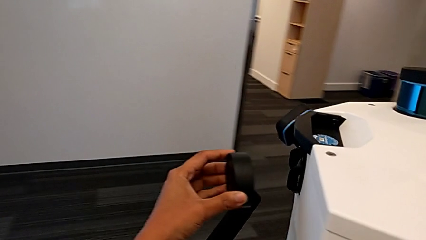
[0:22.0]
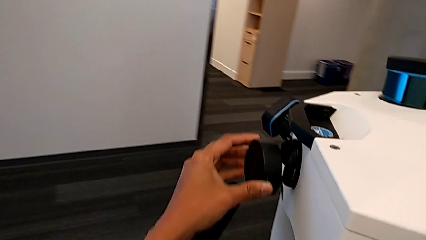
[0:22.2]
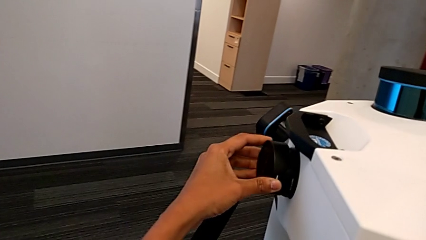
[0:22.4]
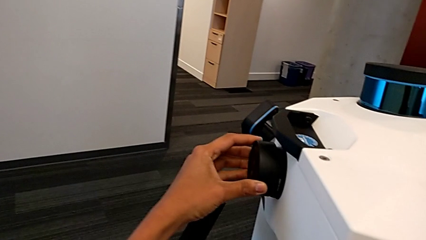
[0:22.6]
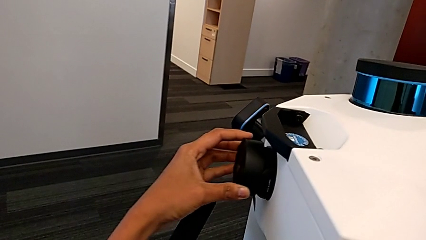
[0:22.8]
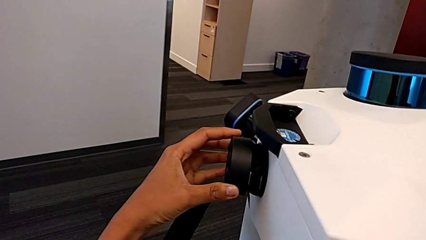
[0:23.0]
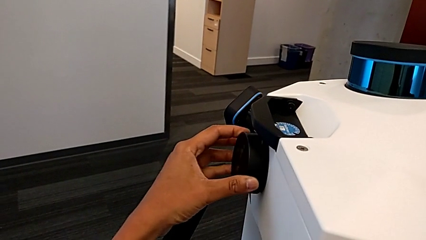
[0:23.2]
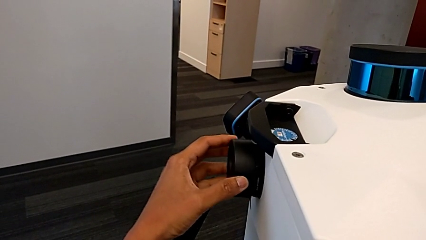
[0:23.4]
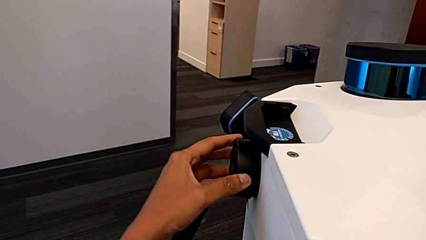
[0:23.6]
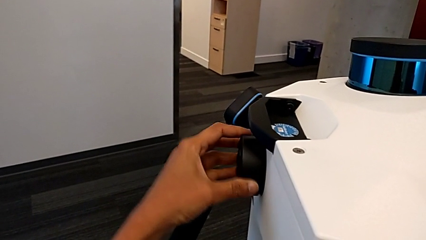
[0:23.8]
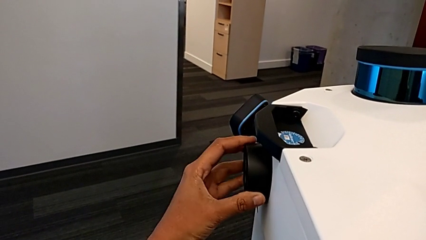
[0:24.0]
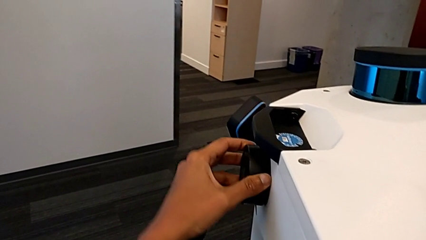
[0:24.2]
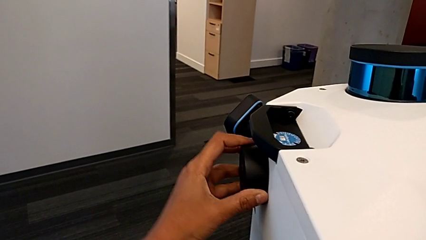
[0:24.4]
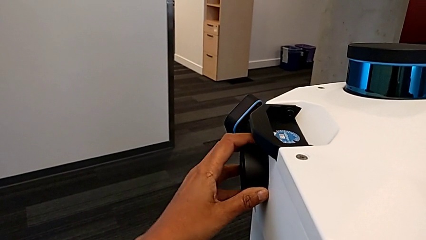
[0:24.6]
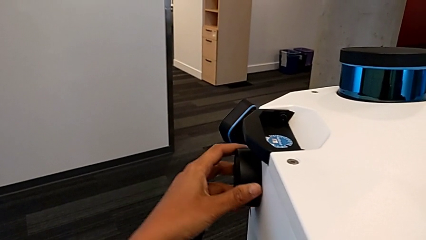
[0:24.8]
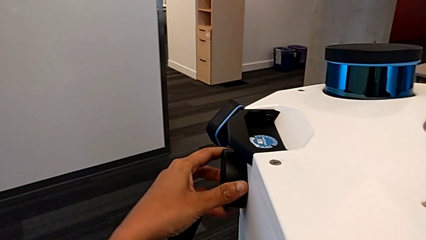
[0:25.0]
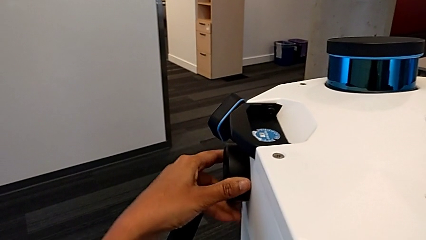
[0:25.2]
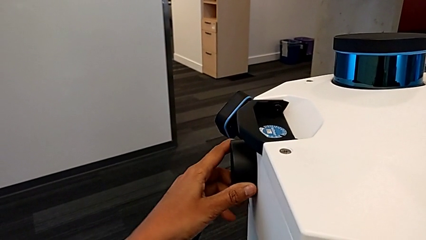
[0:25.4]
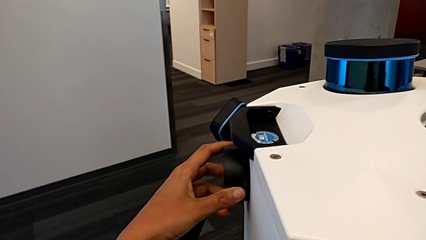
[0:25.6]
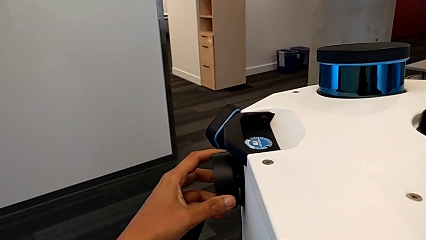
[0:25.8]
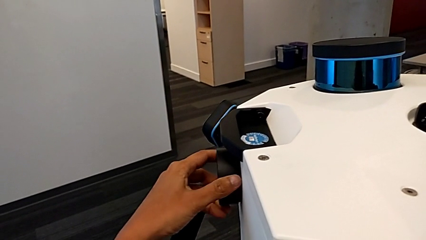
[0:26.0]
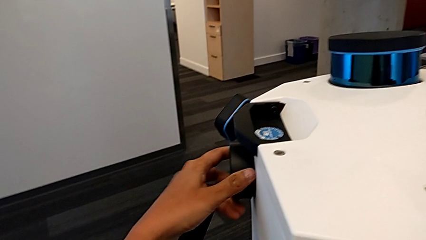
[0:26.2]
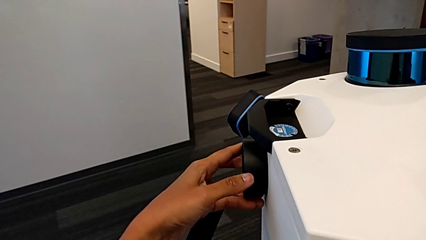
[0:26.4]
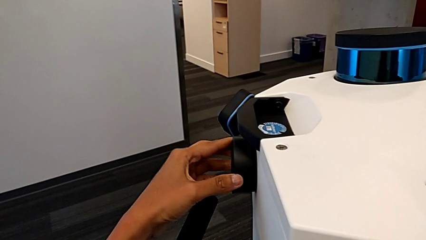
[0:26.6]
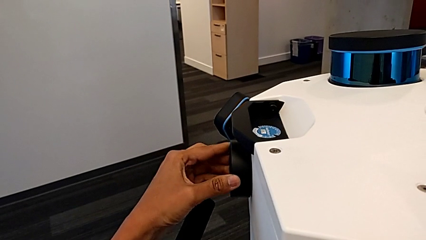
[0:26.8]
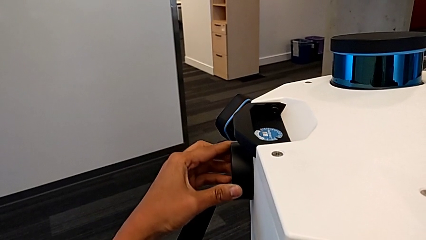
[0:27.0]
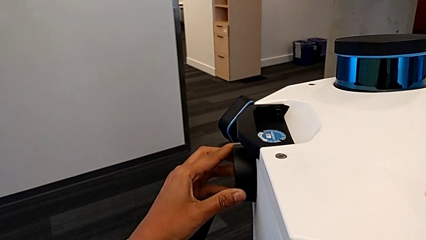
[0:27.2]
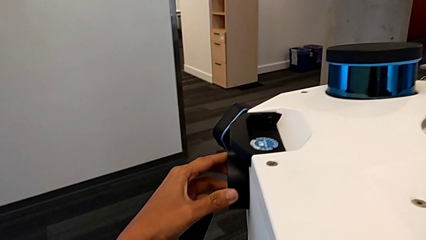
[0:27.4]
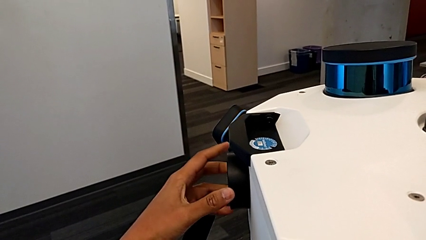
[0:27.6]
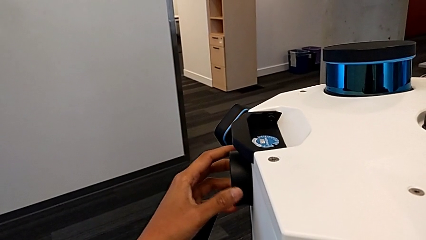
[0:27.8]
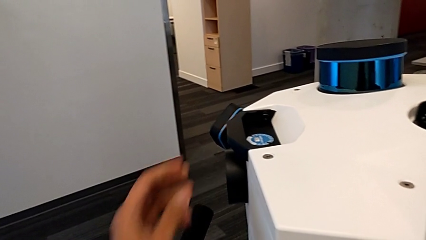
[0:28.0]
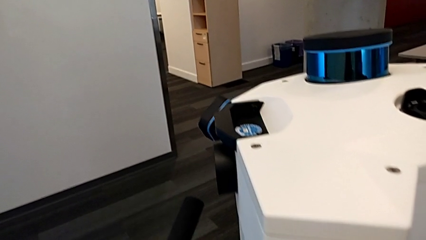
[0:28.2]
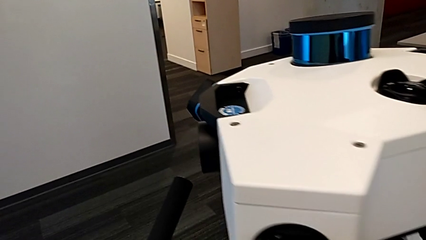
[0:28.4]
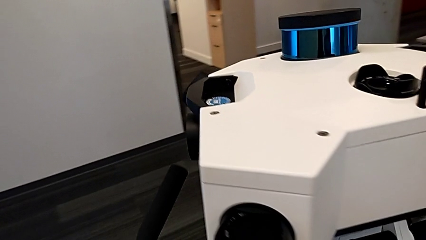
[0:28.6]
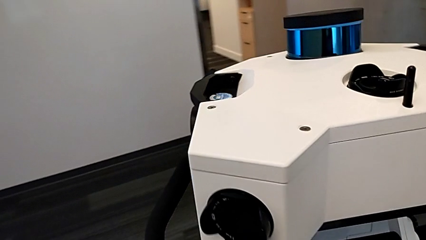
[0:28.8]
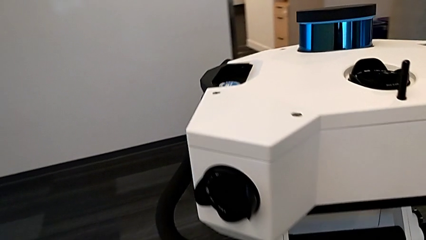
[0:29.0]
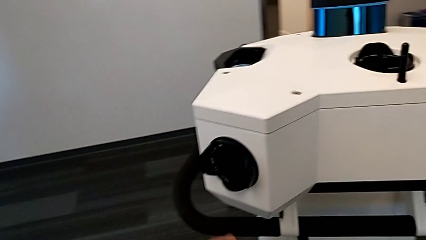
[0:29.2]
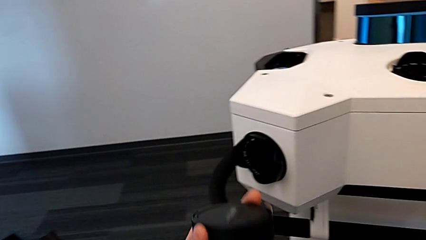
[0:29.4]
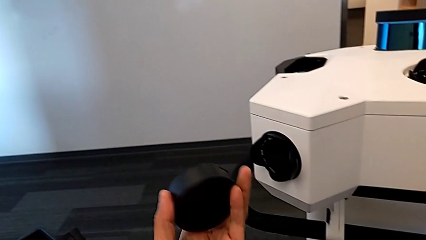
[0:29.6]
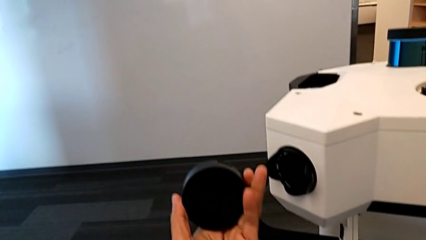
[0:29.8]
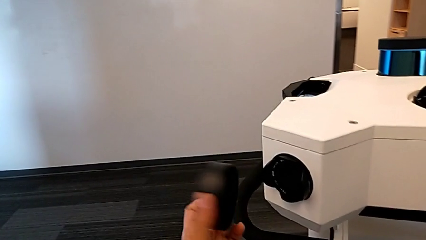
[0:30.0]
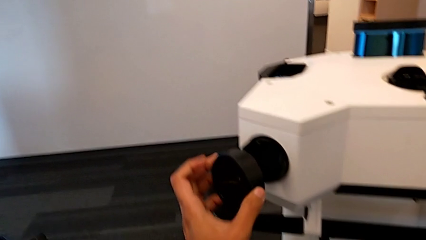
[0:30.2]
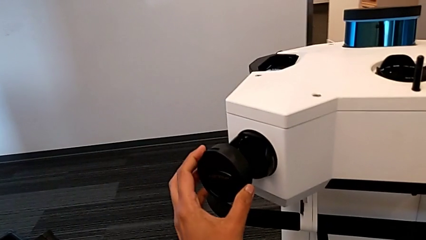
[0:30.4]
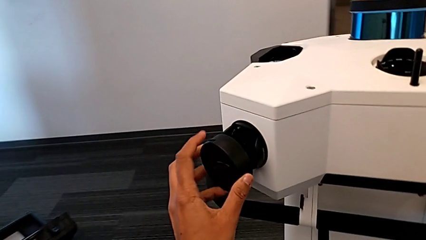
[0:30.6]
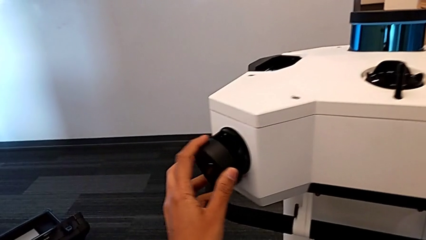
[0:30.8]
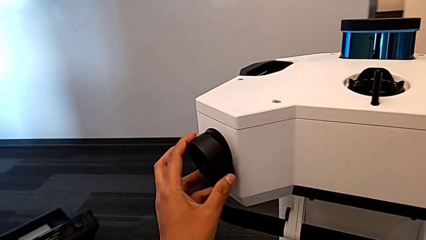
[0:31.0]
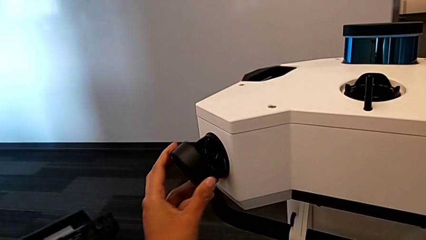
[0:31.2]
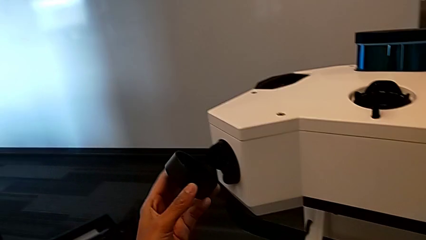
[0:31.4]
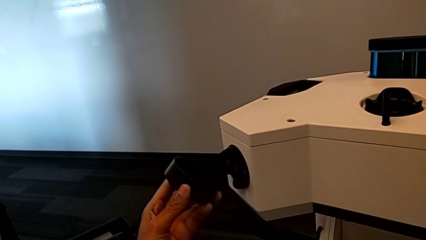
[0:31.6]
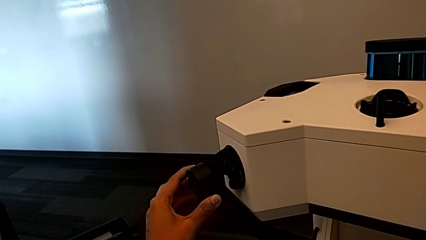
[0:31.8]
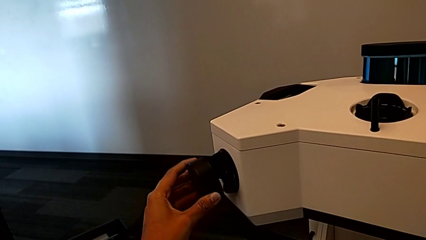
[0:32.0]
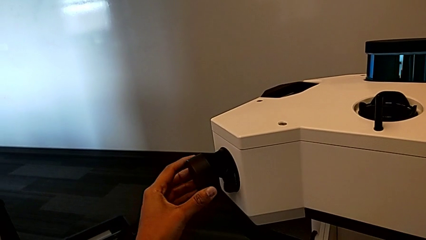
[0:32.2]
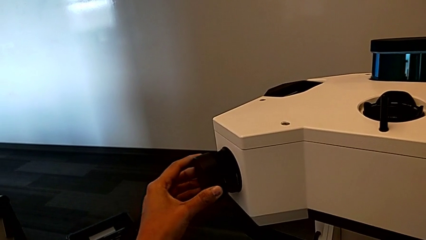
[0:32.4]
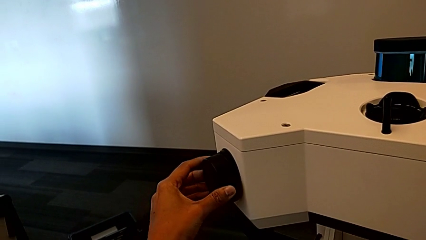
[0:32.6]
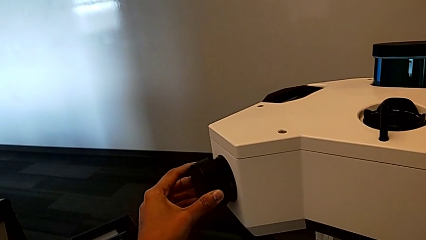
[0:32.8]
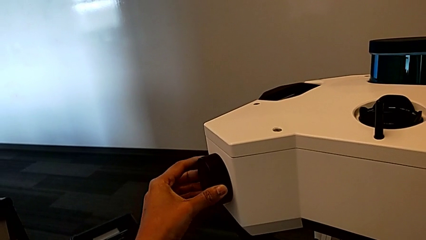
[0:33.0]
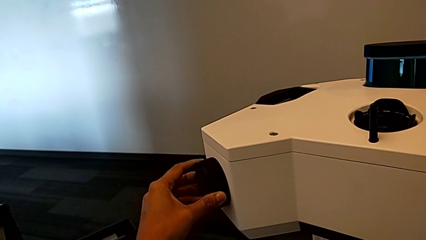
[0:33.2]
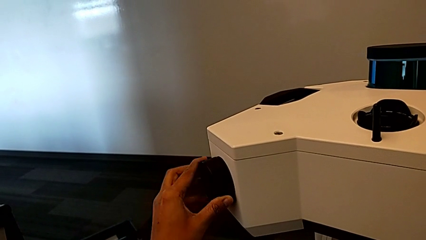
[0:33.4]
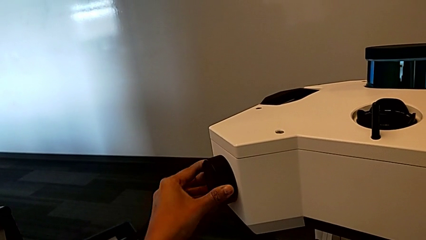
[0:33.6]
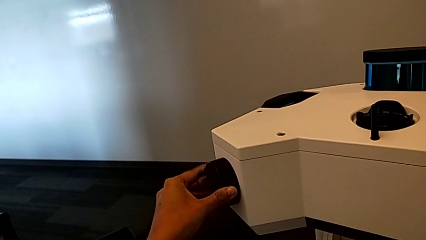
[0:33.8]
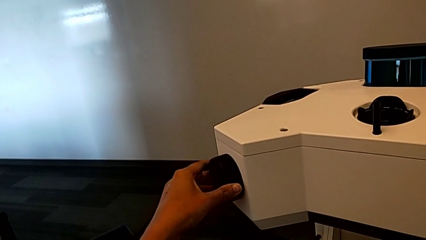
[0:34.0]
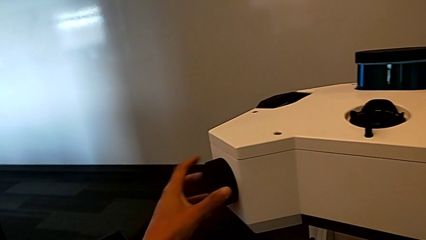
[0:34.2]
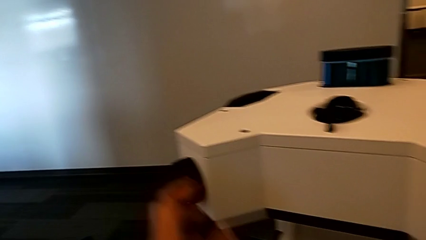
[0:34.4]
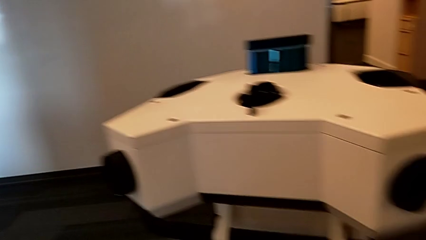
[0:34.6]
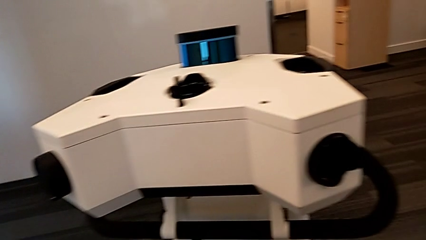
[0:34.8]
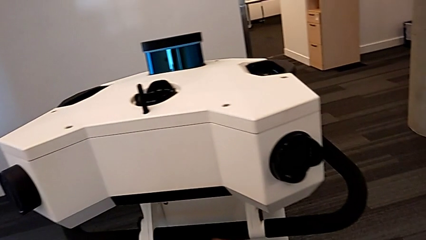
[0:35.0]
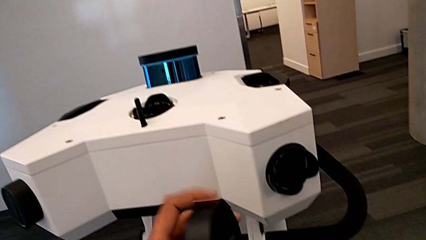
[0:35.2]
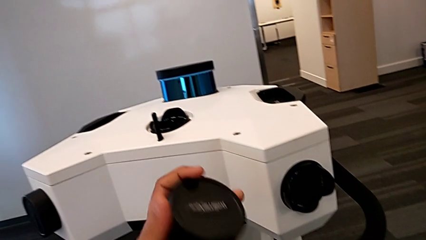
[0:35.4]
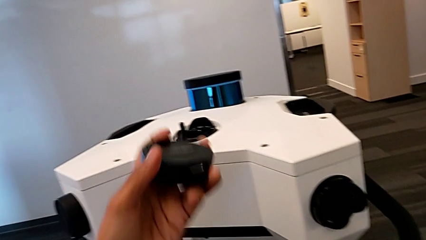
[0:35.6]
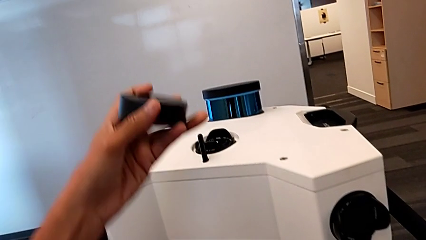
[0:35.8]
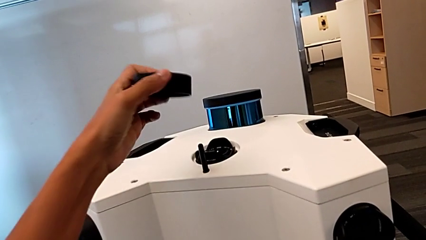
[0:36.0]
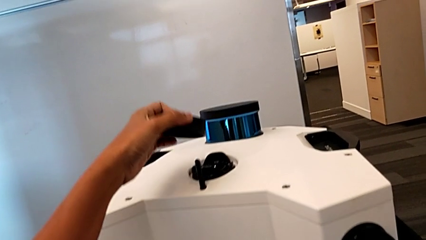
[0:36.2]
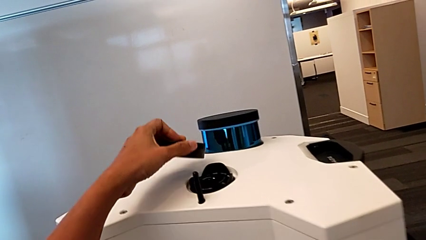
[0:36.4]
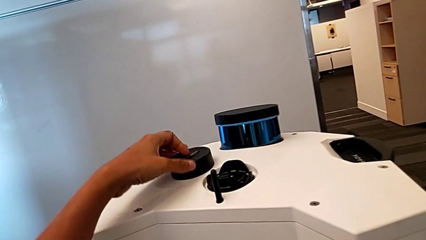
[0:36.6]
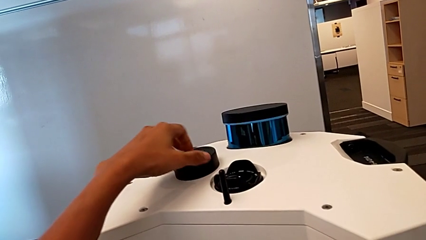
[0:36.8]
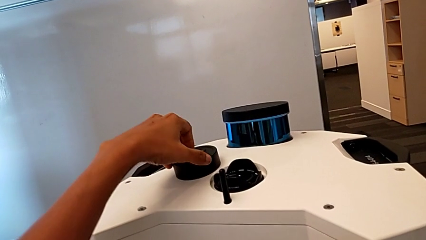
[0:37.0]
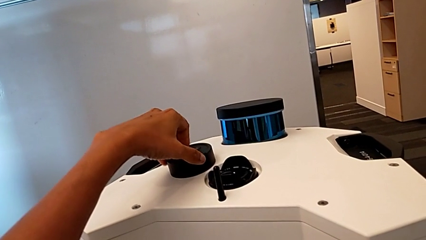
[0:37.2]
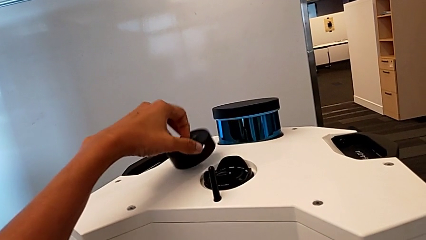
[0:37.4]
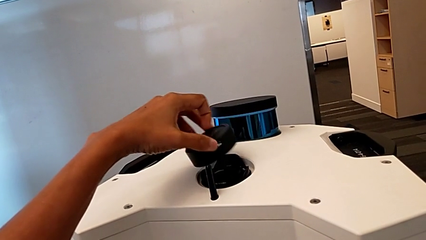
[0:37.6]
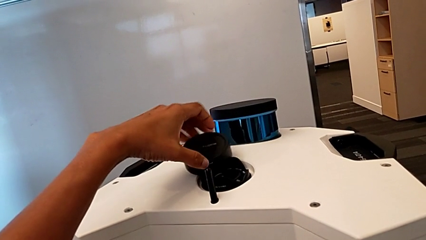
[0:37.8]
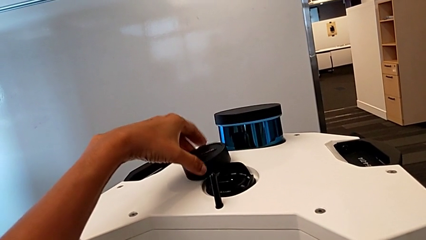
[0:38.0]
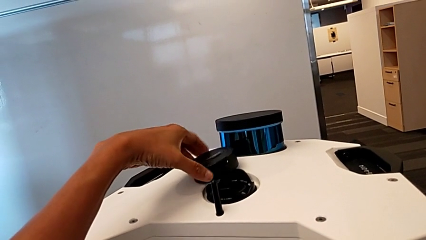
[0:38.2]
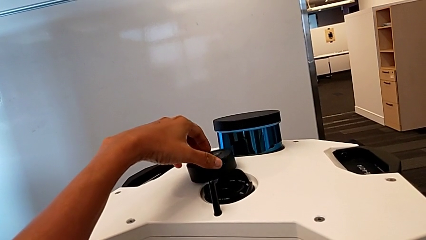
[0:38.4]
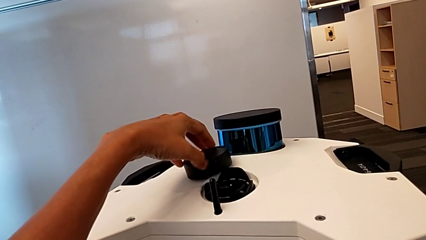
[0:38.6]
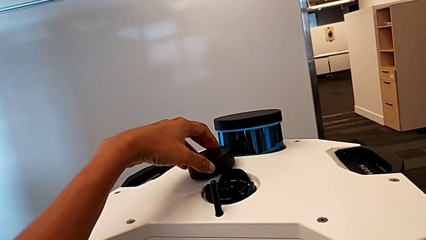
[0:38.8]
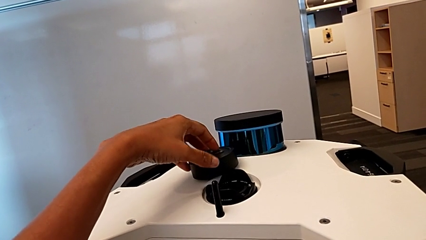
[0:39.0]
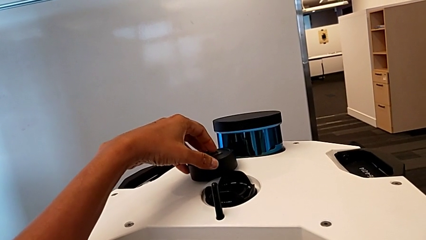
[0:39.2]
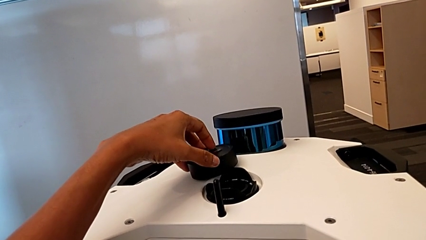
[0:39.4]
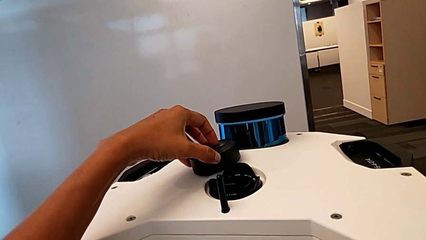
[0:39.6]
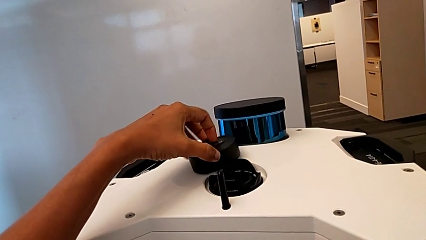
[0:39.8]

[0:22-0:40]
The camera wearer is inserting the lens covers. They wrongly place the lens caps, align the lens cover twice, assemble the lens caps, lift the lens cover, place the lens caps and hold the lens cover.
